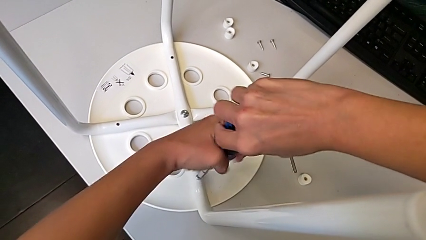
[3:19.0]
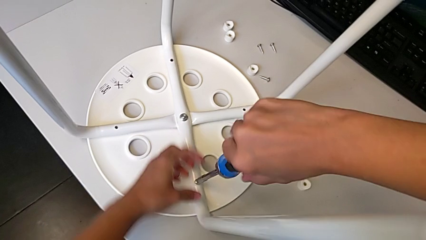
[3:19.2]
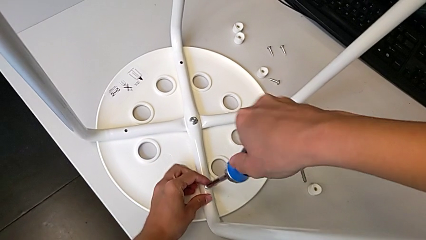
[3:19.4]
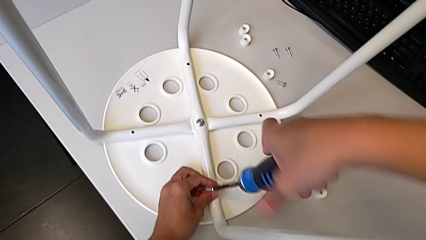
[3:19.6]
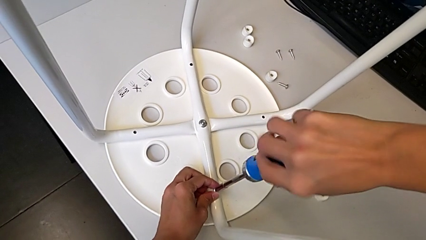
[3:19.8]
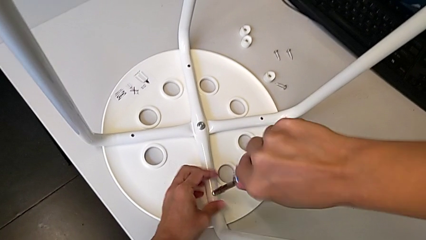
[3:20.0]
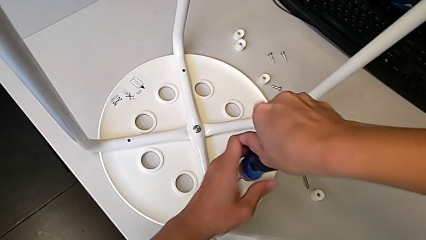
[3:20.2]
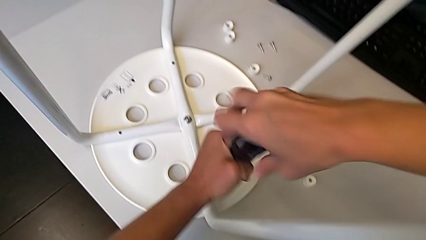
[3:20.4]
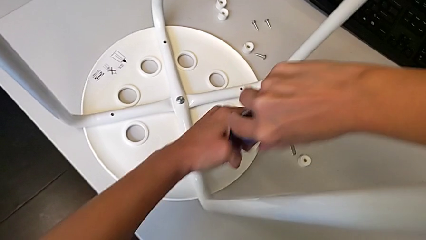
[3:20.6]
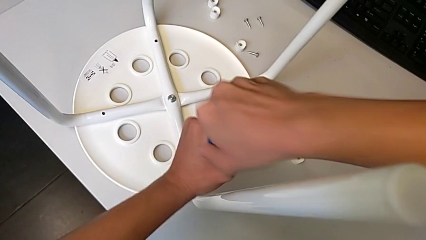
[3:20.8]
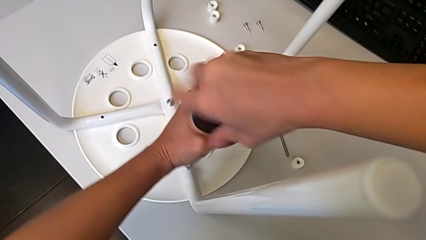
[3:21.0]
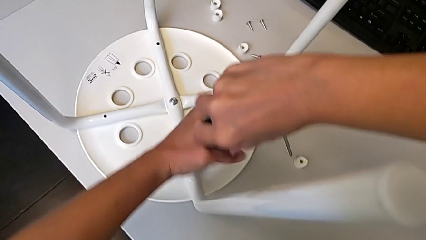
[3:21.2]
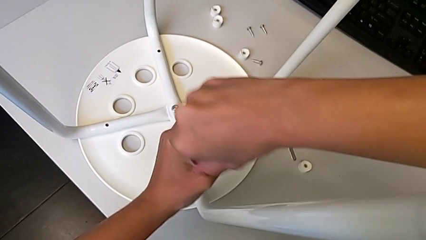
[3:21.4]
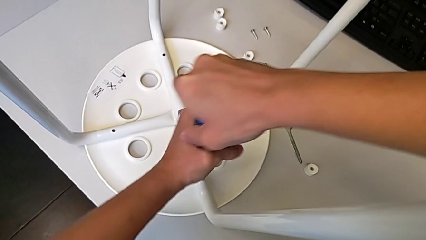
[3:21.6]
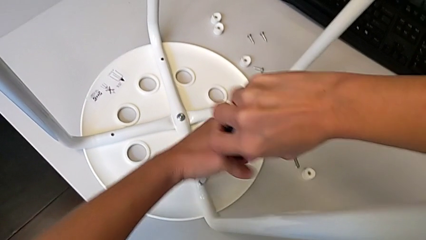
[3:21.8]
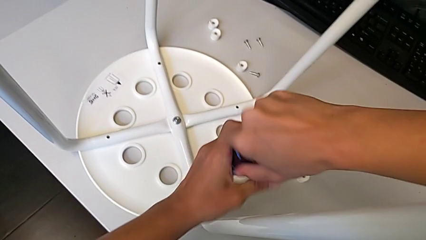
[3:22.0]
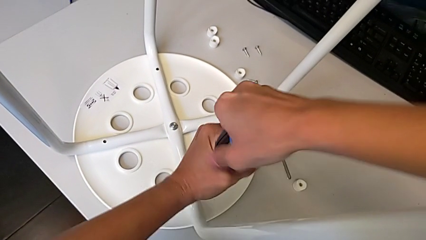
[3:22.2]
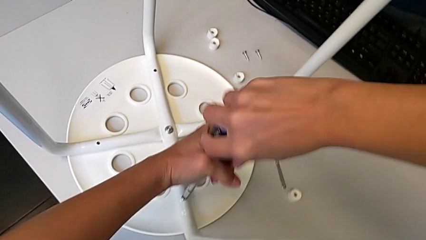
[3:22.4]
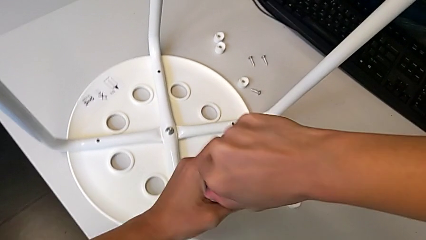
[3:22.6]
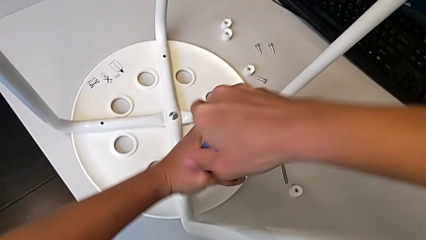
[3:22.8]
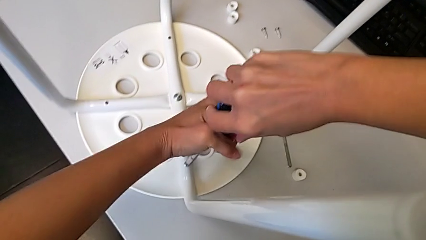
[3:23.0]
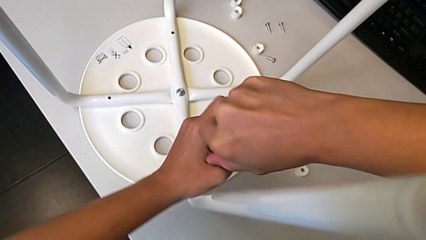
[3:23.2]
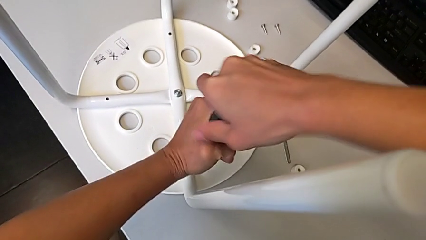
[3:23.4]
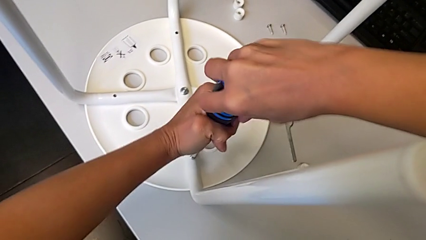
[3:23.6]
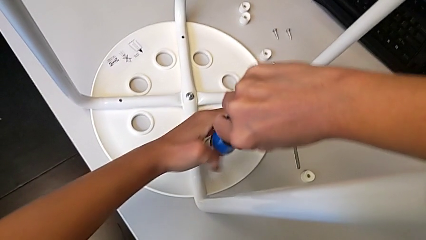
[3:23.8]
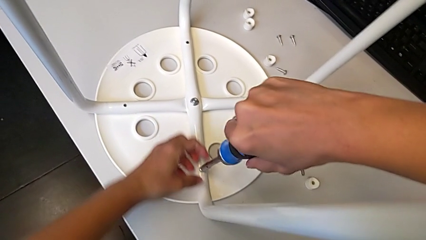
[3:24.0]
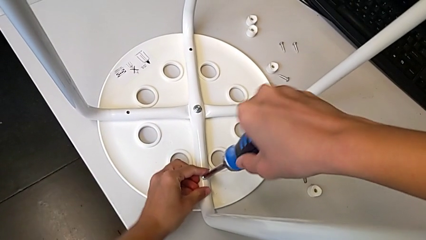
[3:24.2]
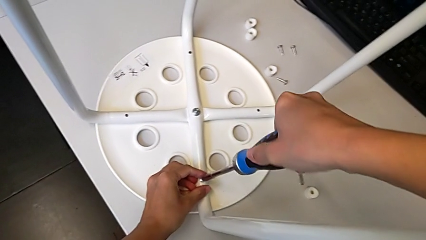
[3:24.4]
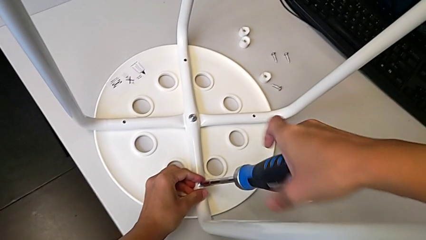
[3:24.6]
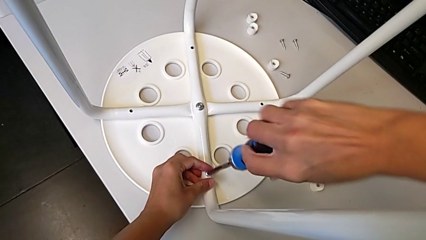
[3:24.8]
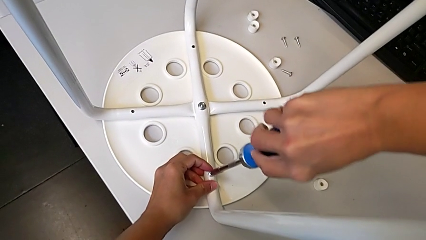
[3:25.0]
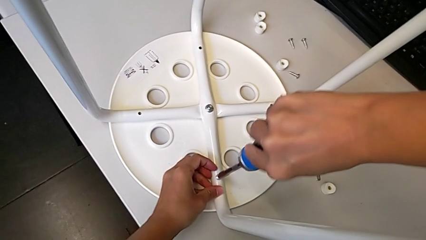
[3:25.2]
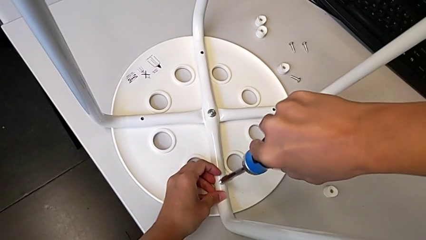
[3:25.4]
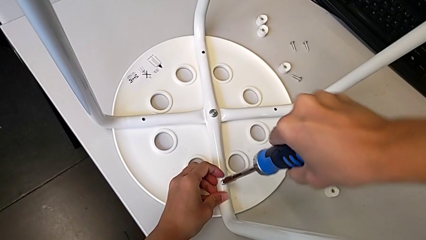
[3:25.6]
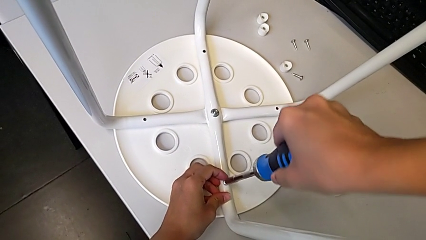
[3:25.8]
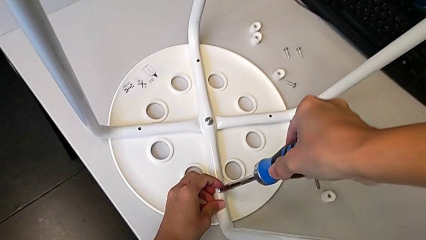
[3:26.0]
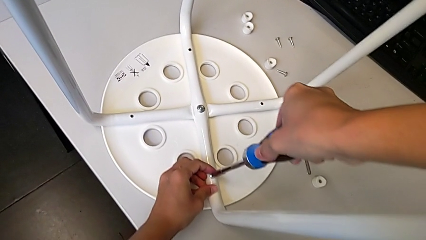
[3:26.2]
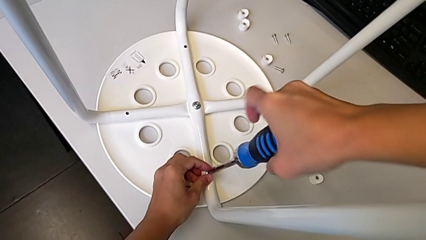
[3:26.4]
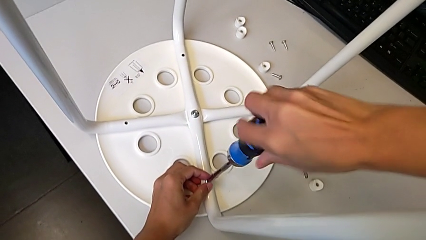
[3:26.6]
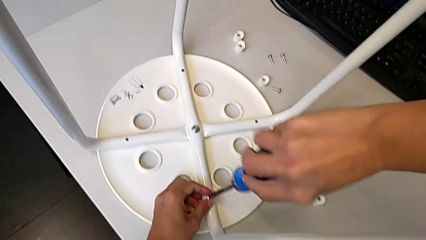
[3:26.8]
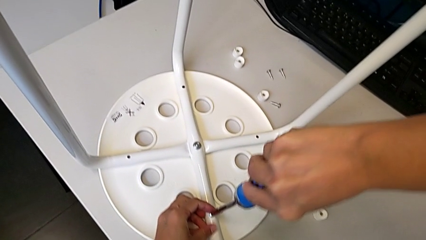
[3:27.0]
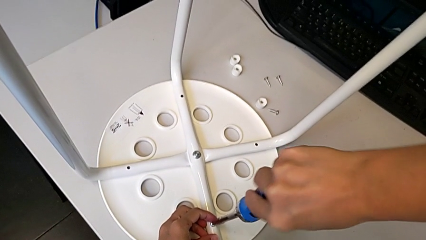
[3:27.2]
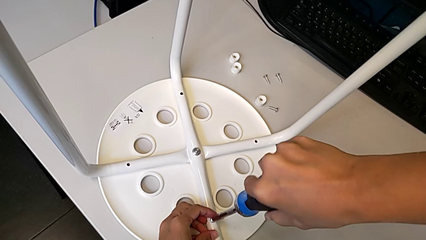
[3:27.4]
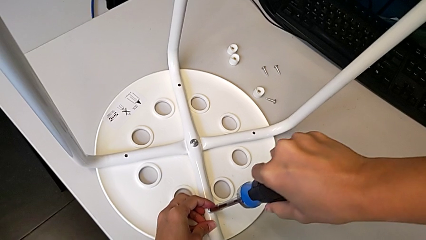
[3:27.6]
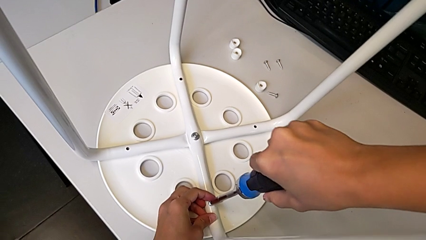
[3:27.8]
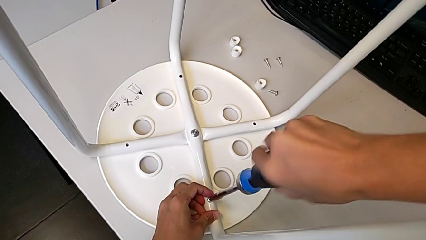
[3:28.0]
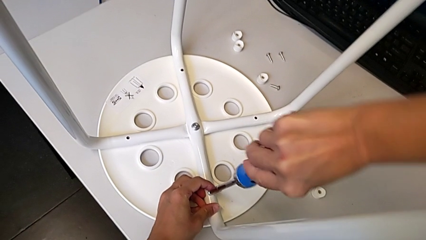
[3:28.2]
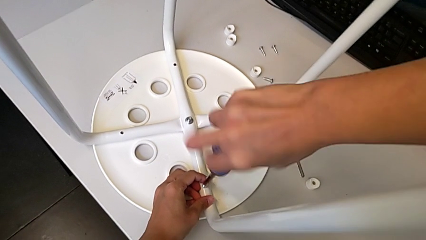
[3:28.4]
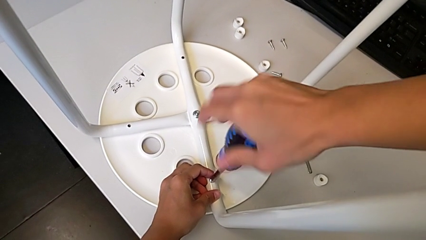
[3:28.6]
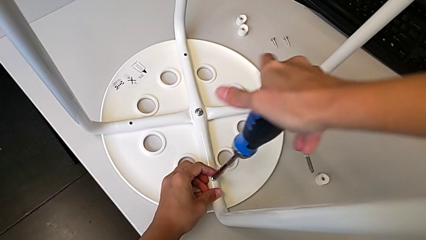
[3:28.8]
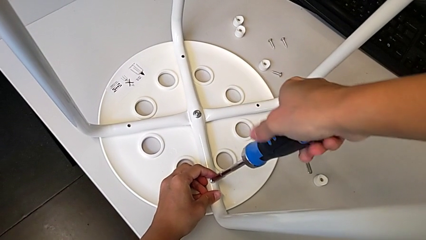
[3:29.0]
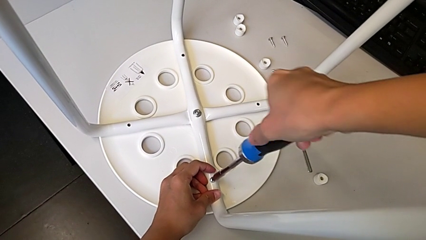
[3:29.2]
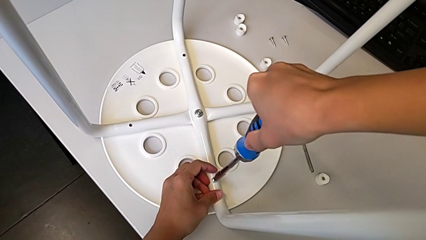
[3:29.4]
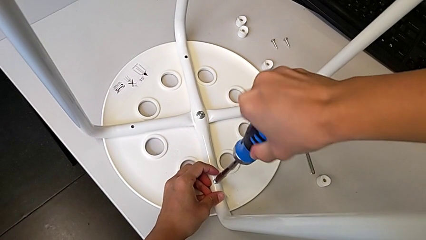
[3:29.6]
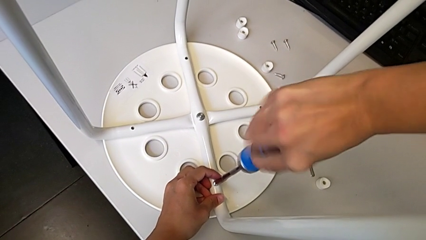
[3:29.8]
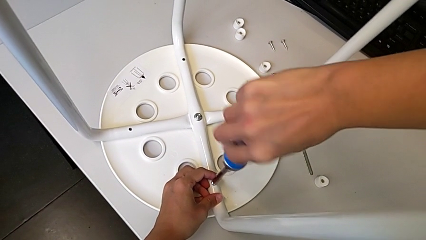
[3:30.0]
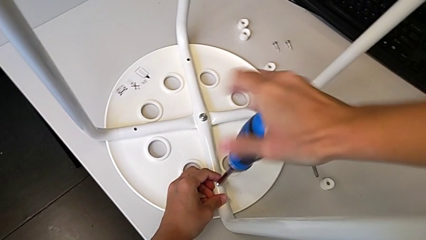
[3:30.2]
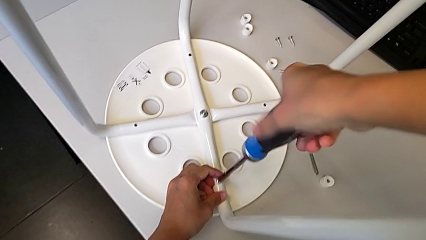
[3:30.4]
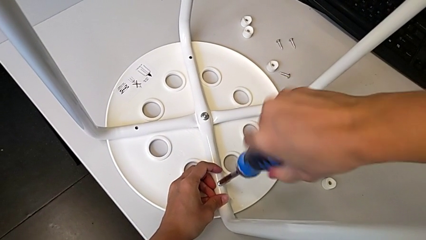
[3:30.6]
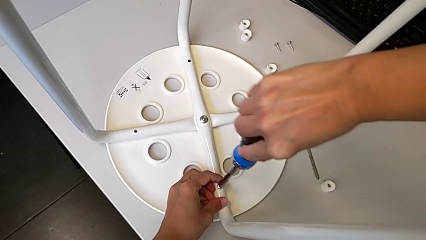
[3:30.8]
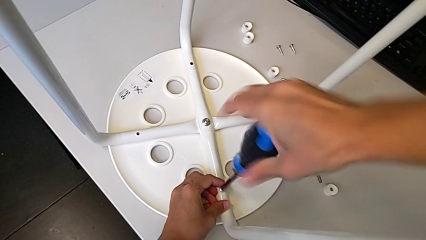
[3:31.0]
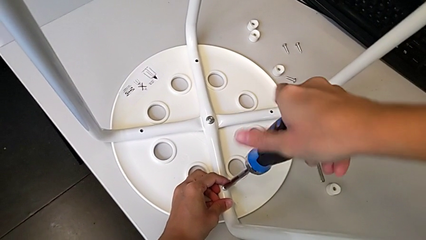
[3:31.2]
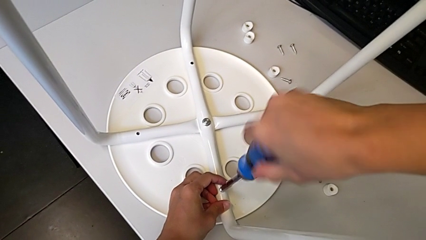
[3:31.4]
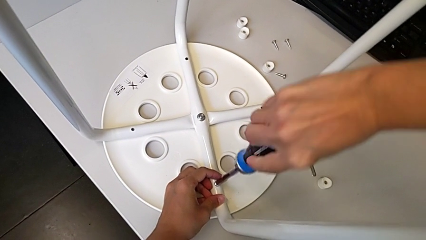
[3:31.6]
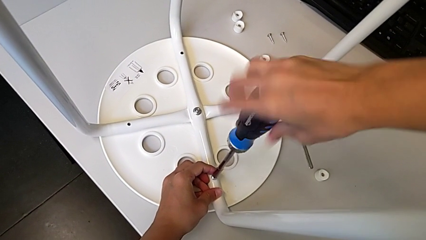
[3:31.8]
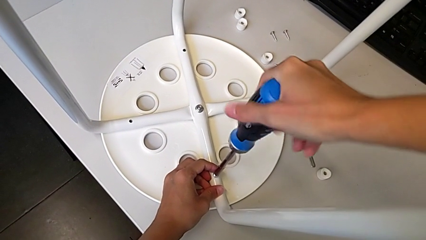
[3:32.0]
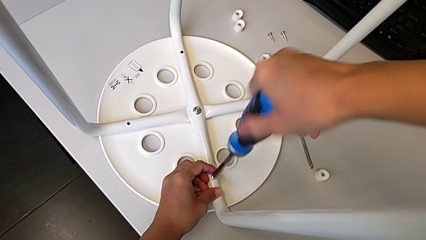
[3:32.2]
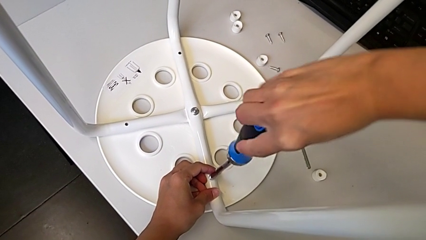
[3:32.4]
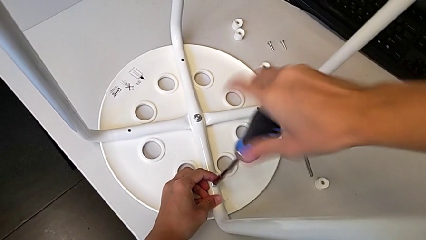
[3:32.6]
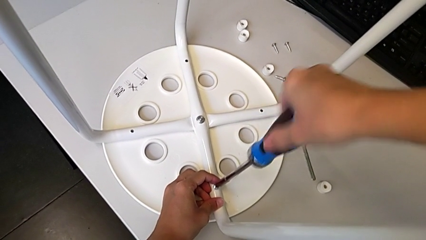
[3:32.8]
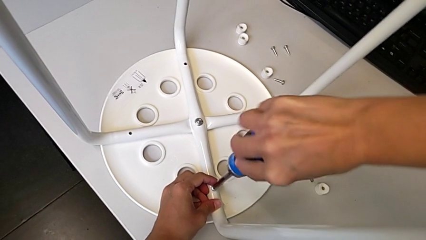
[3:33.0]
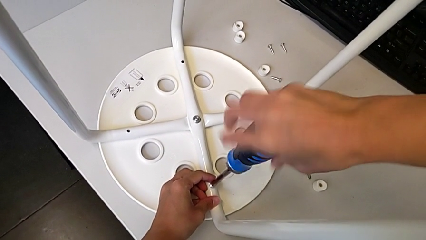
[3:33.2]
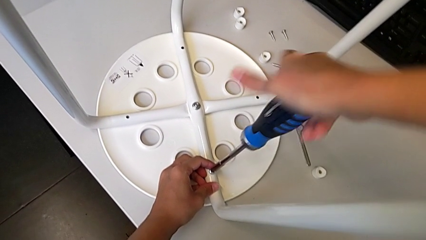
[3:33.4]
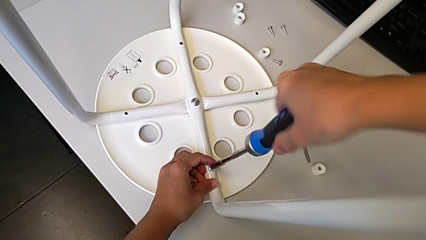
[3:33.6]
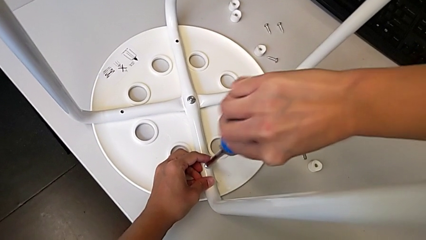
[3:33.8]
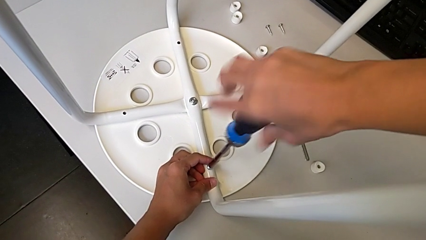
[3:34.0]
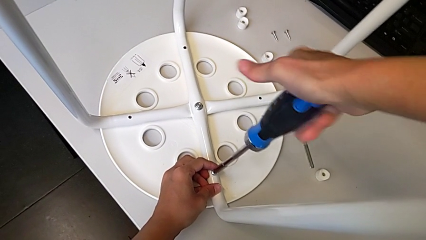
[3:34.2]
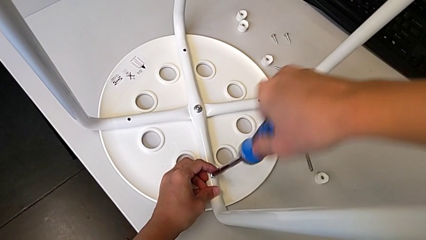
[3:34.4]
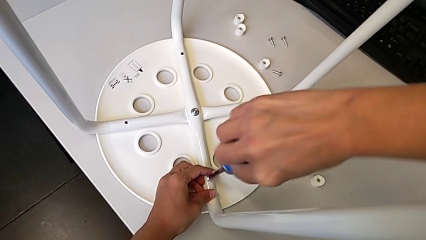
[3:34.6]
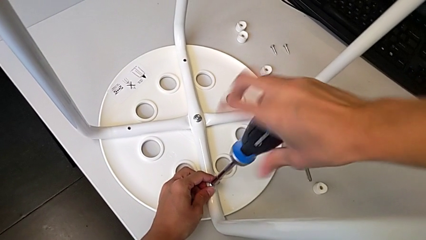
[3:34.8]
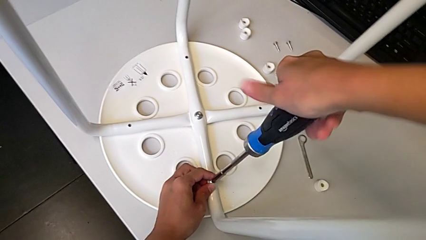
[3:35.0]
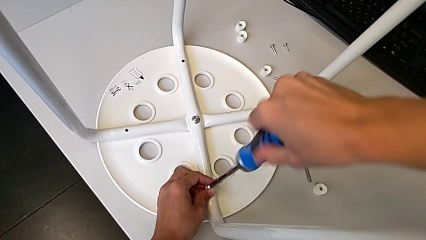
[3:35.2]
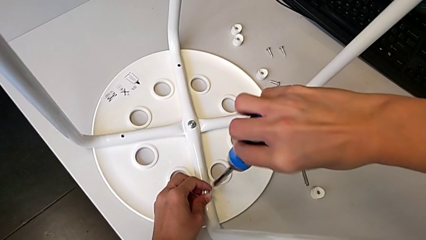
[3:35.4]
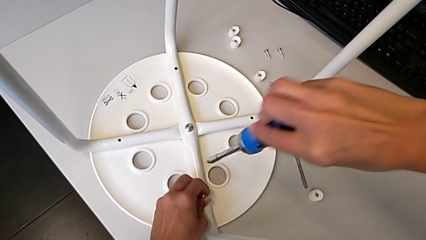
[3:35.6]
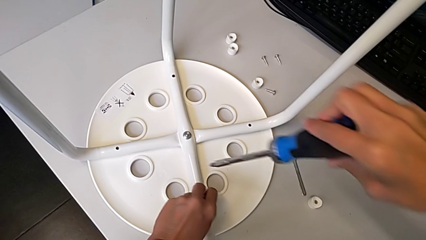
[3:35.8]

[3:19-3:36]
The camera wearer is screwing the legs onto the stool. They keep wrongly screwing the screw. They unscrew it and withdraw the screwdriver.
